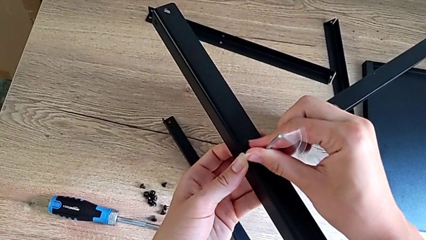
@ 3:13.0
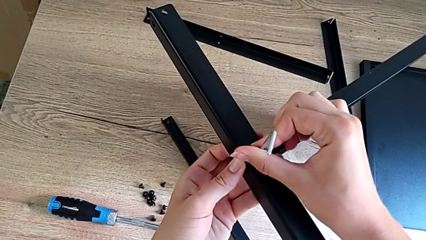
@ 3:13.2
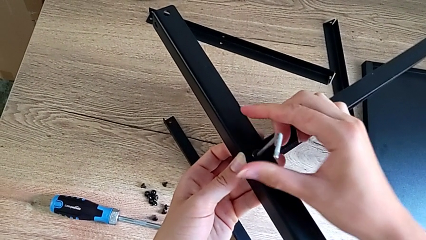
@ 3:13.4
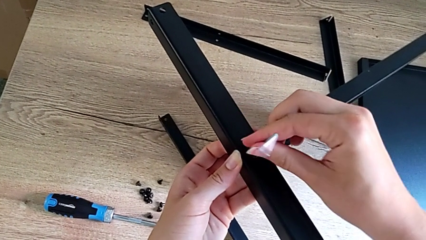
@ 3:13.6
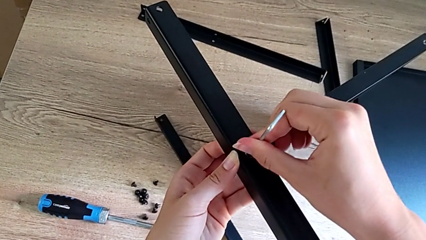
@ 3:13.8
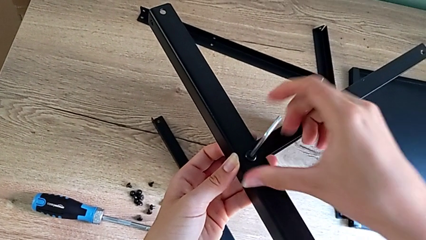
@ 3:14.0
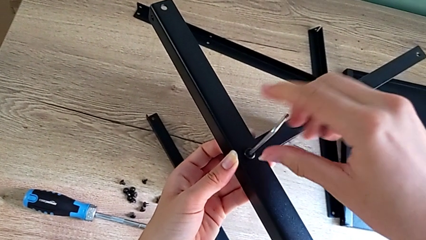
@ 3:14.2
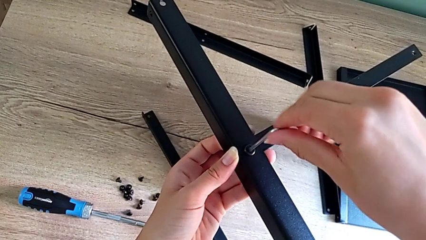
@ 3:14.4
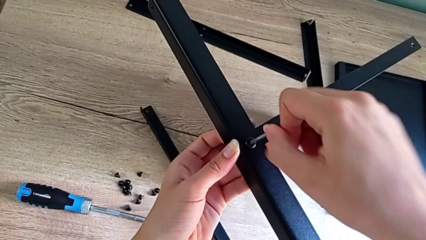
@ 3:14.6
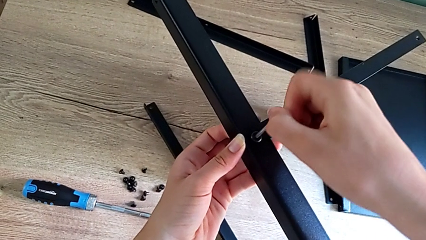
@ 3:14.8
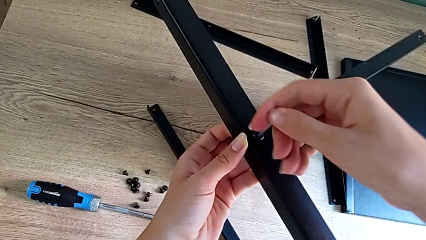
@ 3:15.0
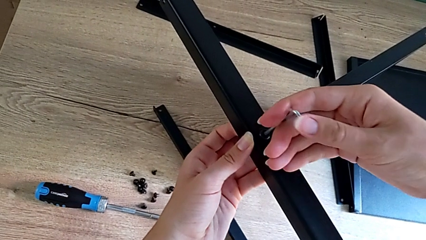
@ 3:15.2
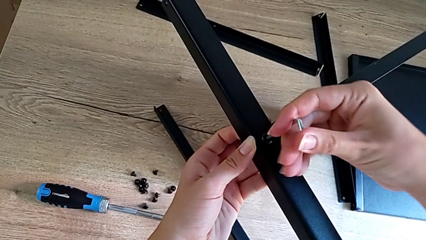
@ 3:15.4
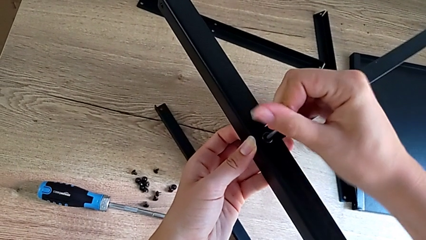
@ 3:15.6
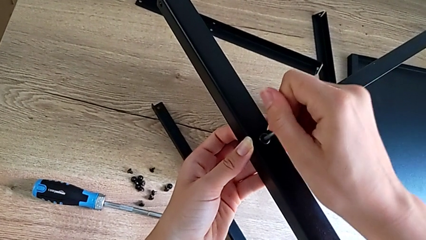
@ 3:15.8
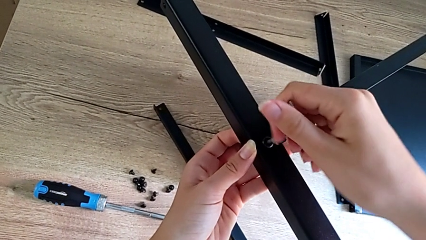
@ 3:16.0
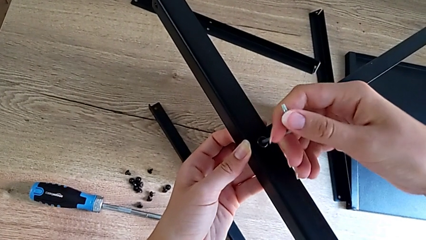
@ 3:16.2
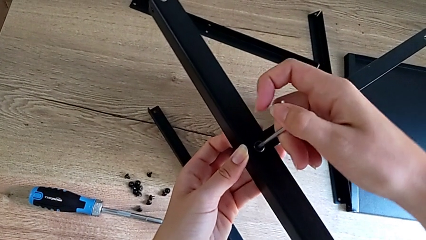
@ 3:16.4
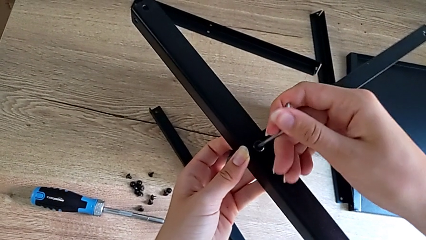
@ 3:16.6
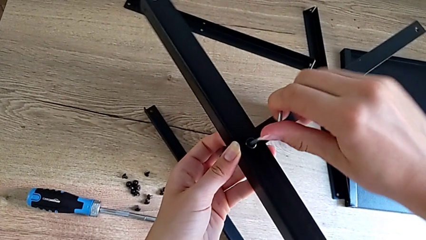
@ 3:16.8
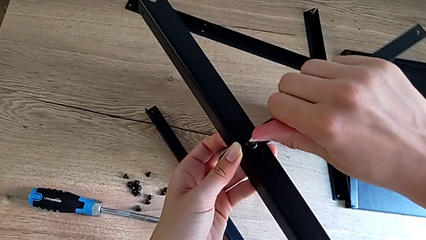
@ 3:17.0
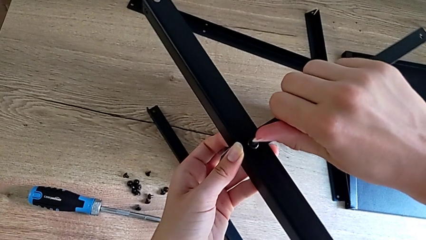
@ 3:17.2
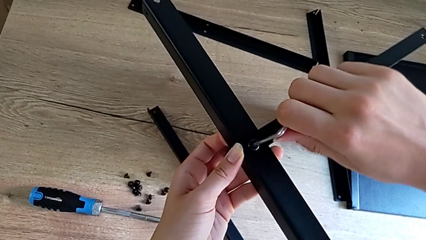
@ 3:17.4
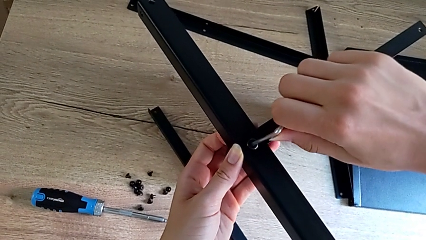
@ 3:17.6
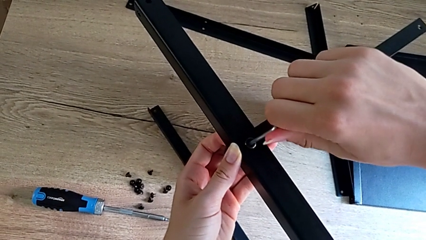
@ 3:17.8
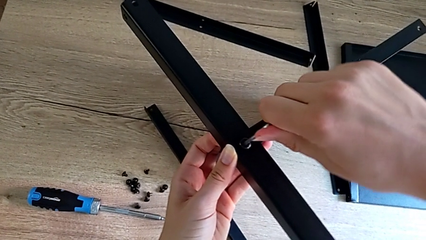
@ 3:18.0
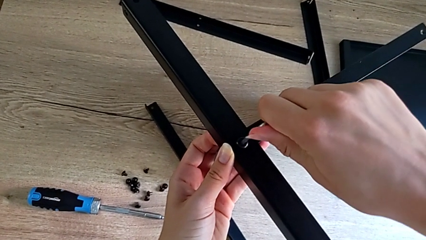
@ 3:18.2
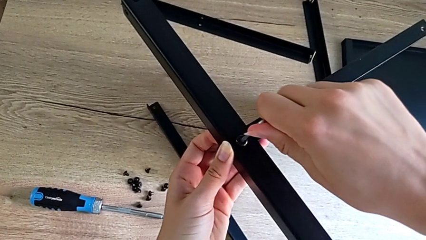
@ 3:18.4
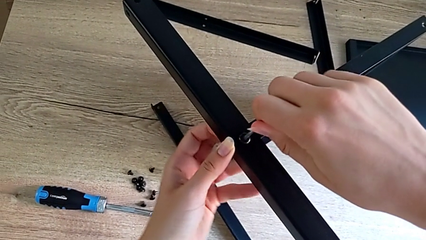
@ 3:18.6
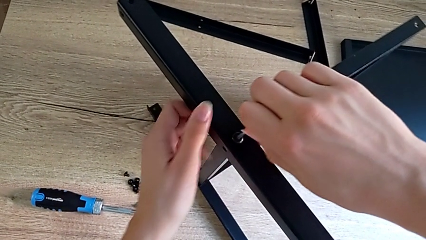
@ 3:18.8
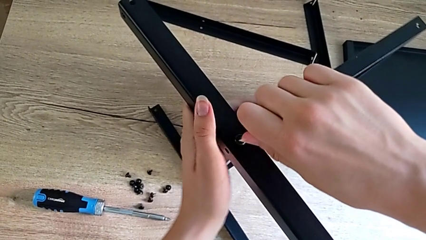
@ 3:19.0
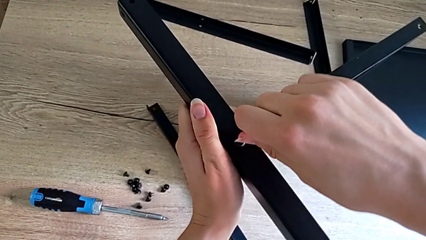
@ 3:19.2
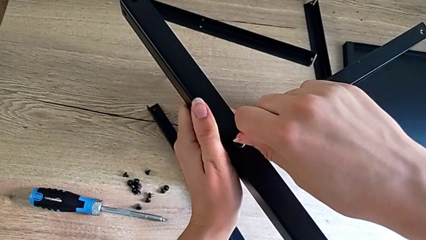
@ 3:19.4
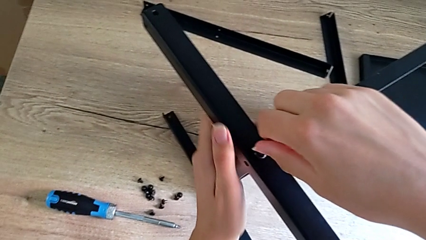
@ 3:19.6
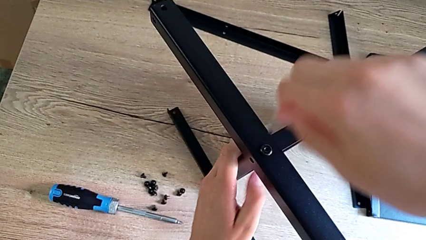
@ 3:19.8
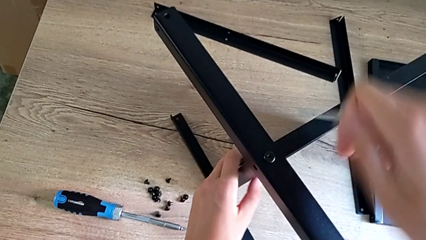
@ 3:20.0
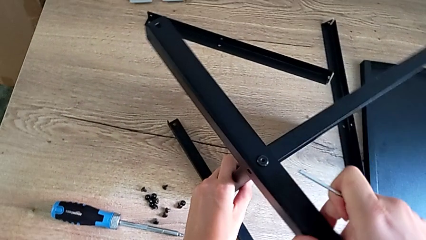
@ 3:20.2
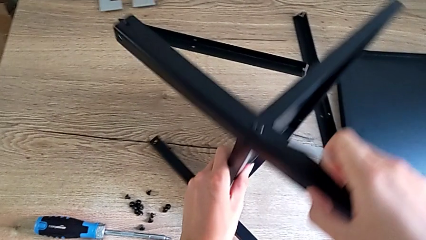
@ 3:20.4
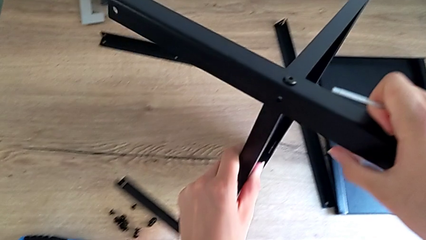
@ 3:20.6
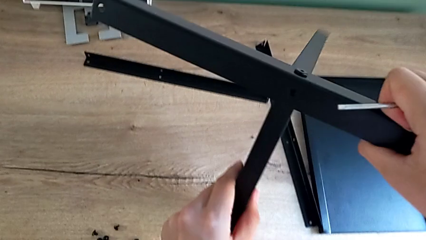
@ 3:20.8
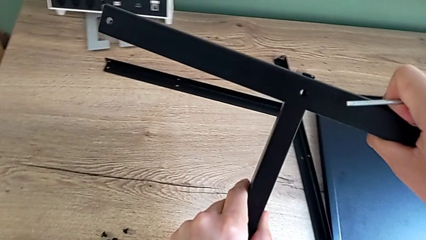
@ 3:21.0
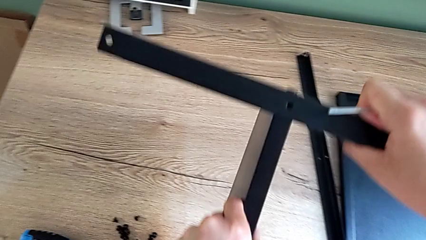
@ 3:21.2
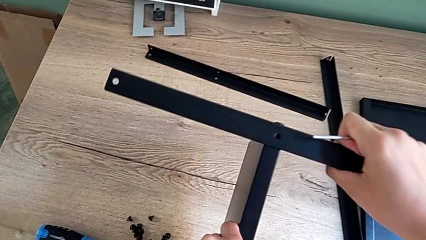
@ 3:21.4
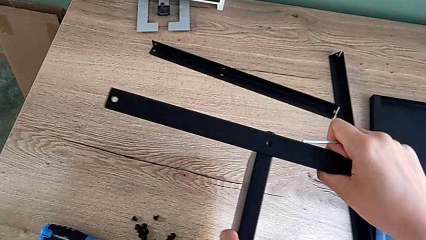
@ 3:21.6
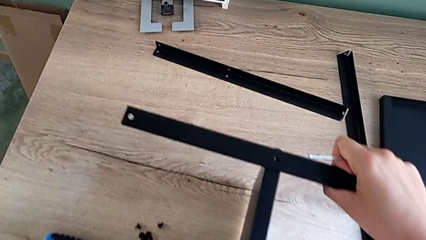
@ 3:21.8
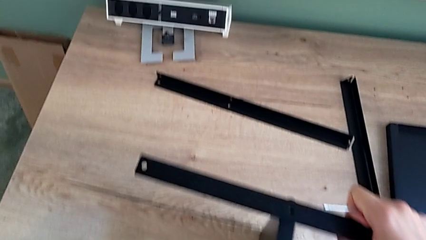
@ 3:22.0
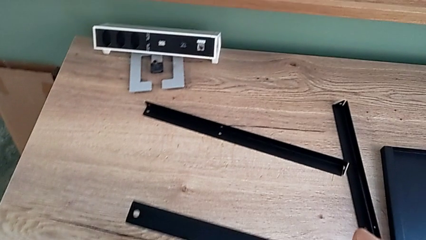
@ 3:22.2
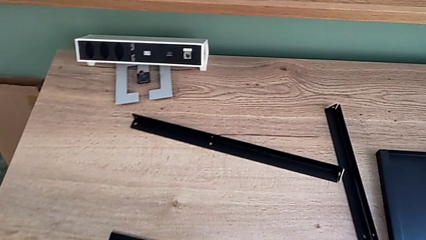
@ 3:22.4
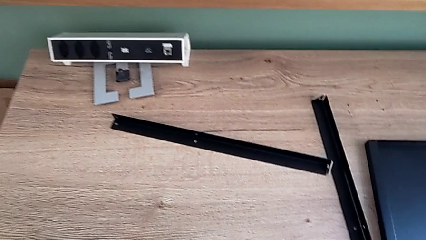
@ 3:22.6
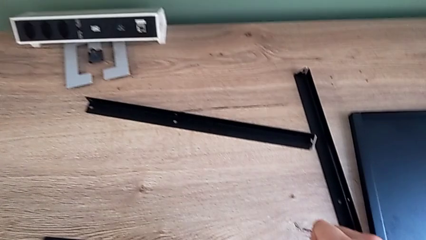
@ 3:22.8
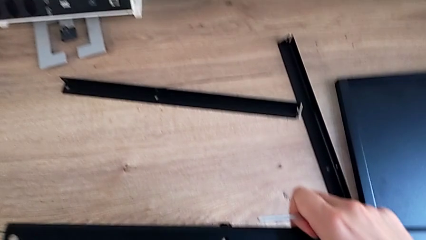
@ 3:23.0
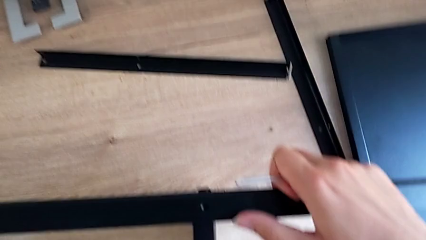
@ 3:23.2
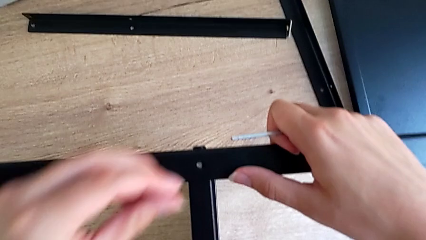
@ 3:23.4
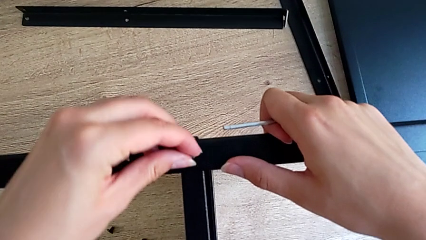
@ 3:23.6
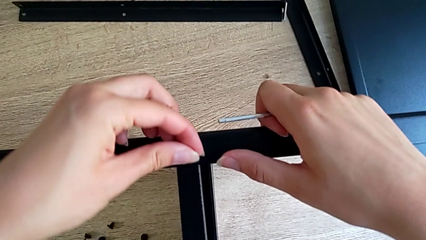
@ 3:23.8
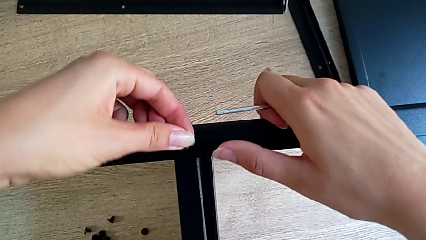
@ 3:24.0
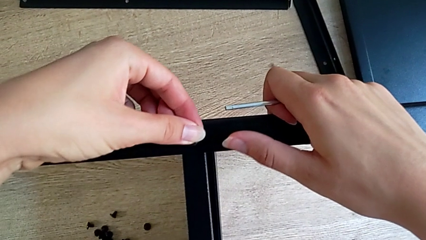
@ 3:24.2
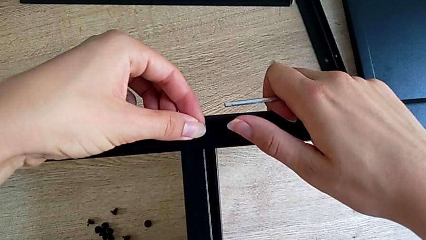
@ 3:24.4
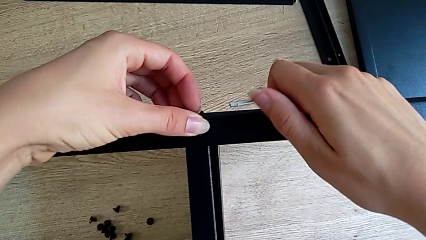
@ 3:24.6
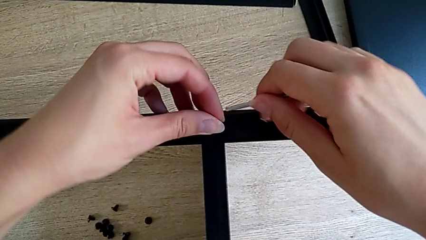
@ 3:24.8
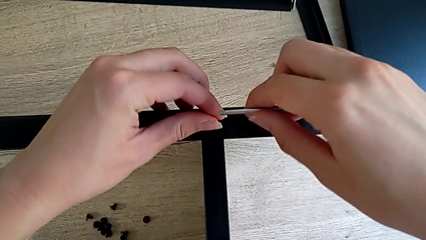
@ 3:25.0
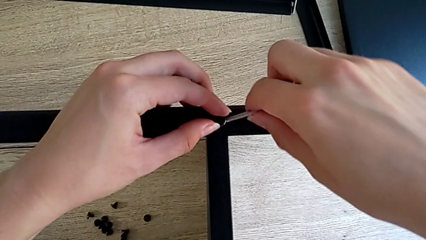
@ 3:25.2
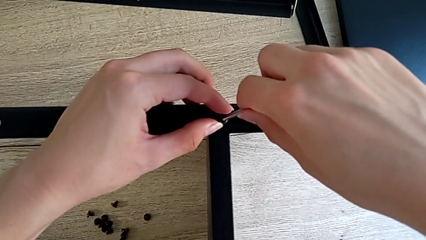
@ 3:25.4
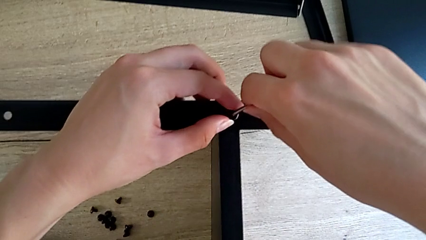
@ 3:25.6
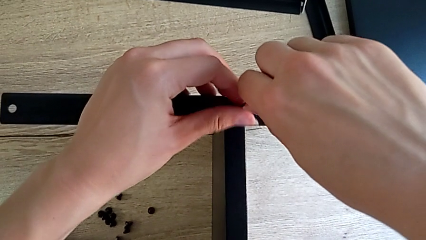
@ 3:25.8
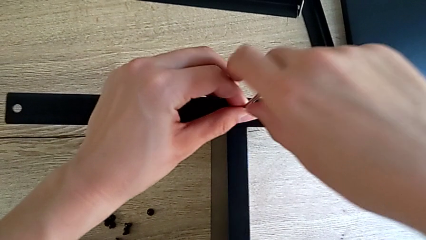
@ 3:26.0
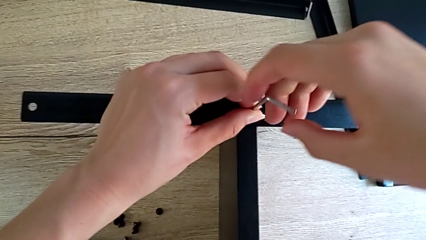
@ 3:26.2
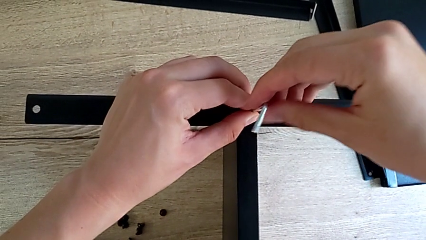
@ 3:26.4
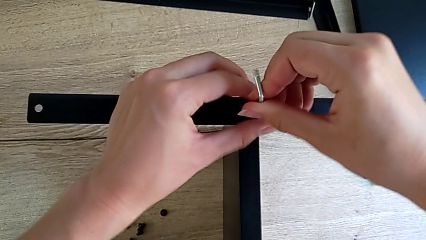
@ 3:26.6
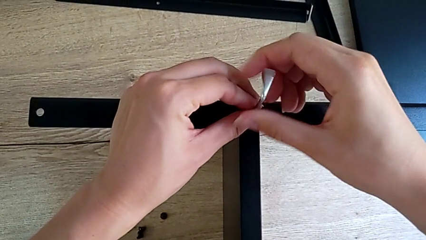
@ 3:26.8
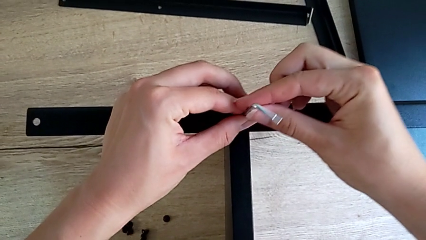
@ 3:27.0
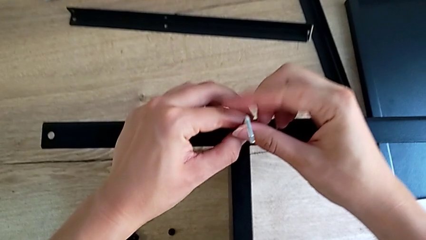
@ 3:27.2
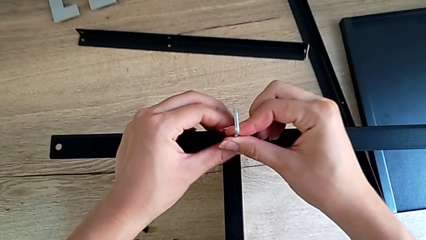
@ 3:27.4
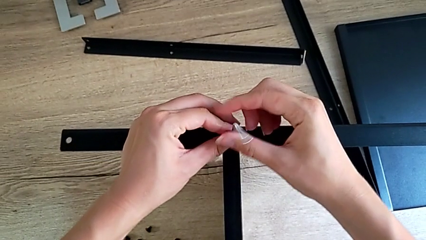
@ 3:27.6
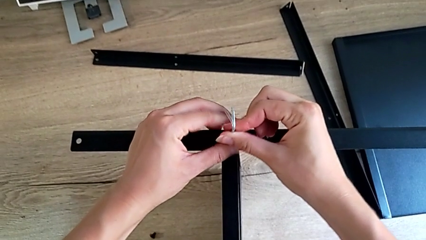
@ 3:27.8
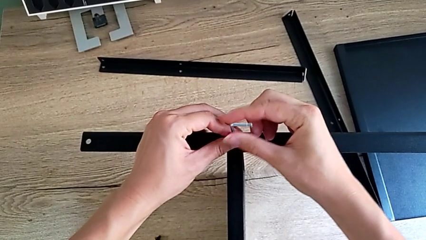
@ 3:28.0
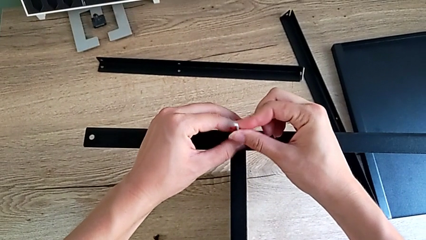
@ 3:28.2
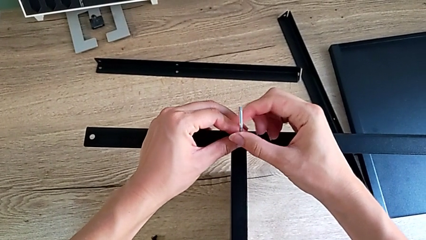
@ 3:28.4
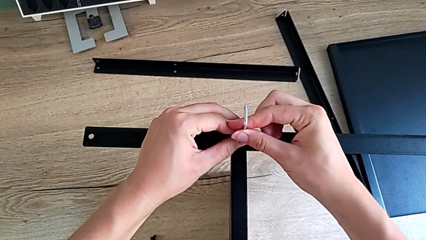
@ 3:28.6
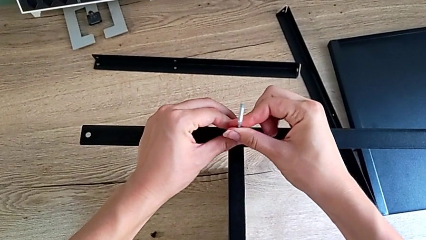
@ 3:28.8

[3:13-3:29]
The camera wearer is assembling the second leg onto the shelf. They keep screwing the small hex socket head, rotate the black nightstand, insert the little hex socket head and begin to screw the small hex socket head.
